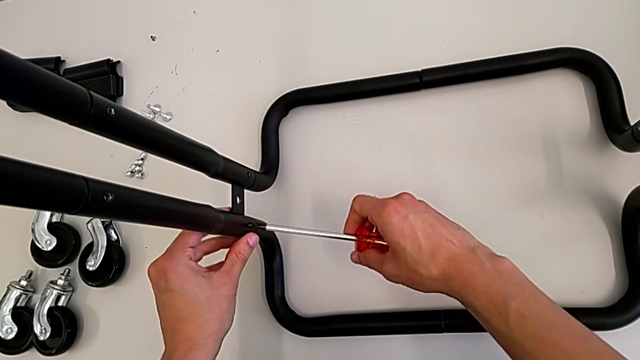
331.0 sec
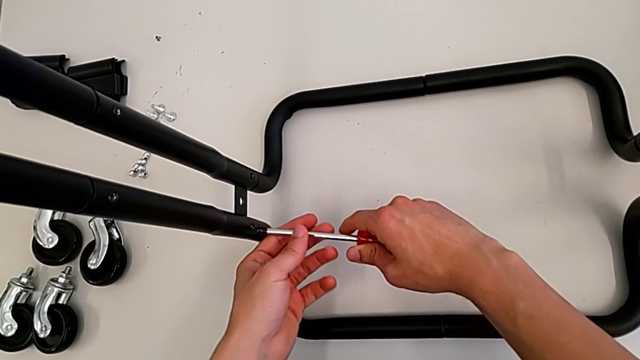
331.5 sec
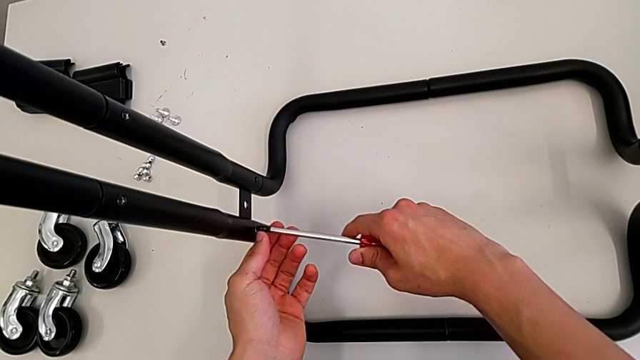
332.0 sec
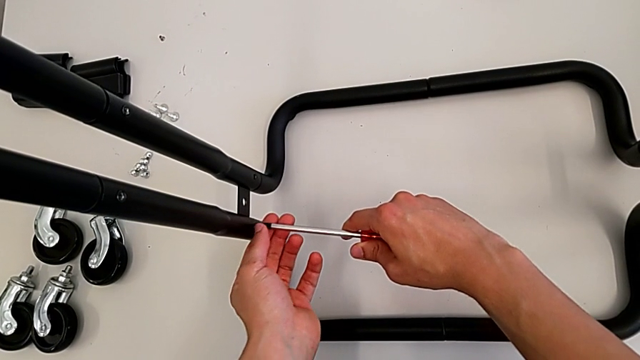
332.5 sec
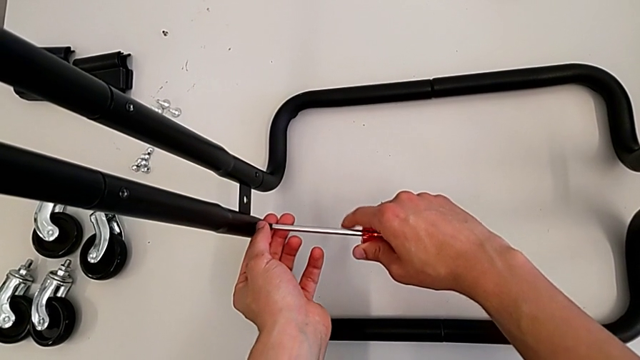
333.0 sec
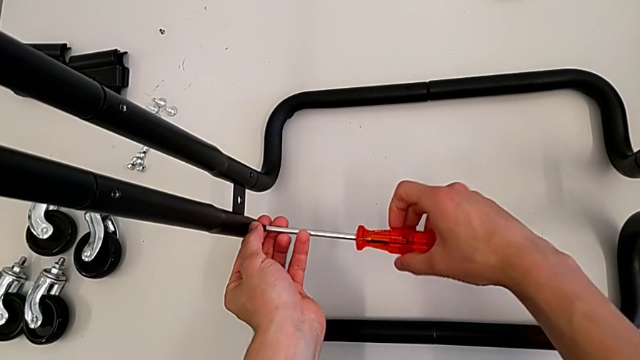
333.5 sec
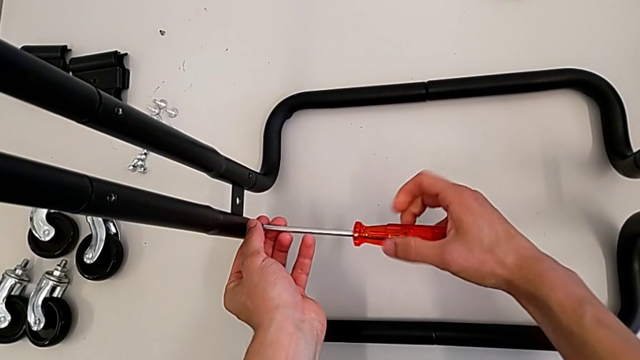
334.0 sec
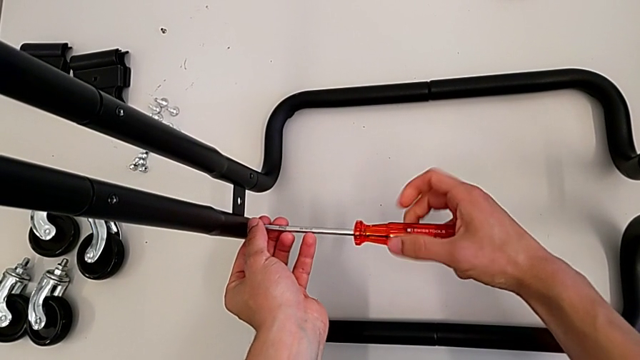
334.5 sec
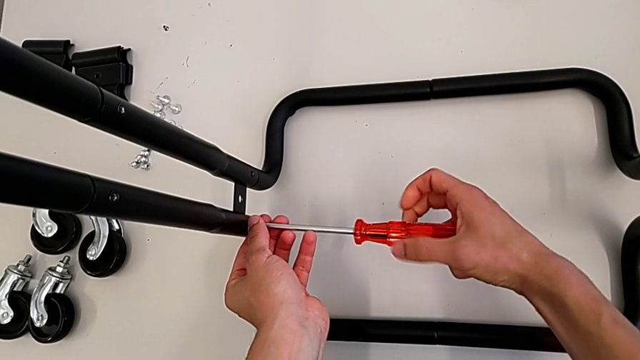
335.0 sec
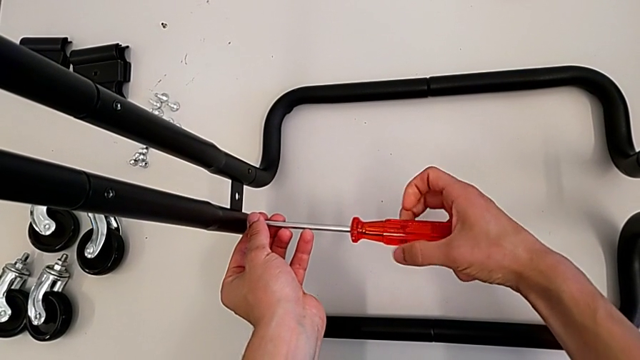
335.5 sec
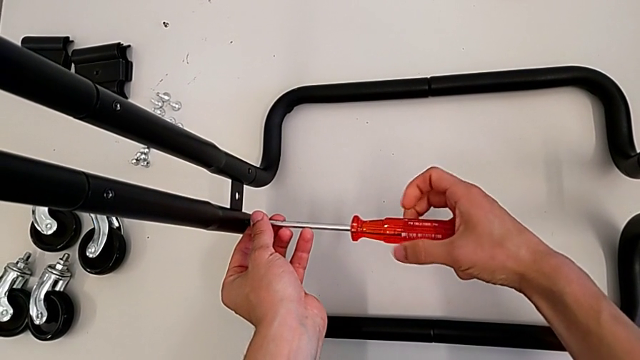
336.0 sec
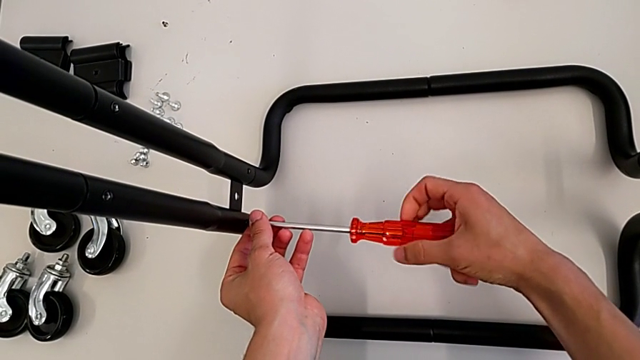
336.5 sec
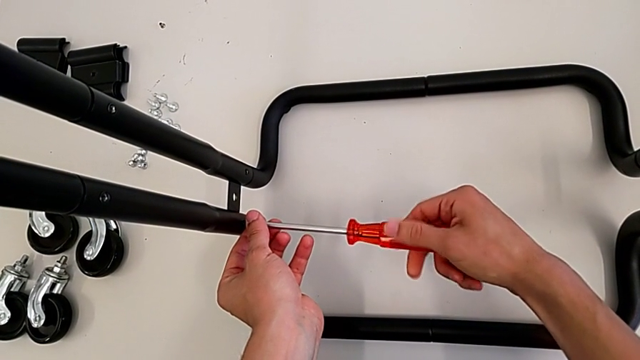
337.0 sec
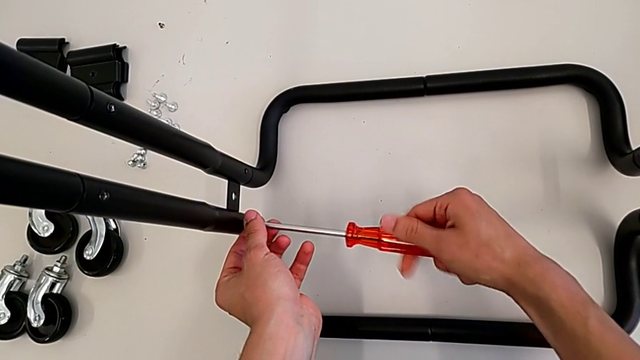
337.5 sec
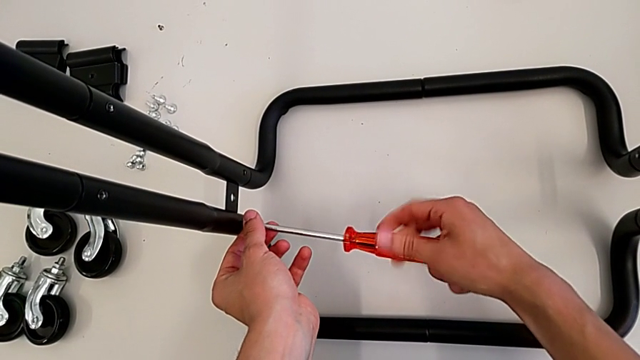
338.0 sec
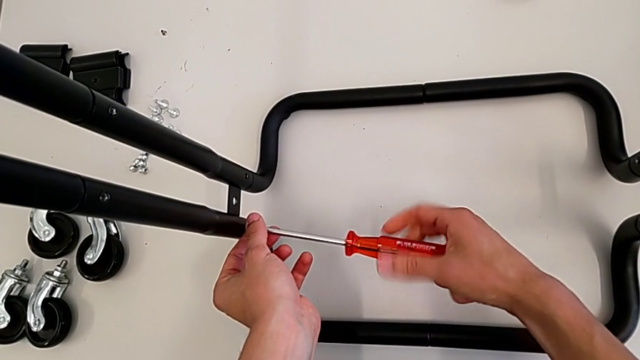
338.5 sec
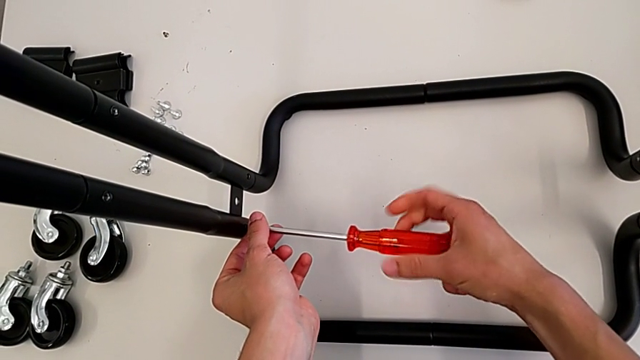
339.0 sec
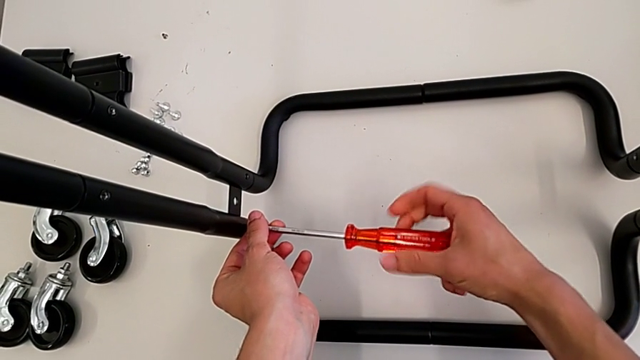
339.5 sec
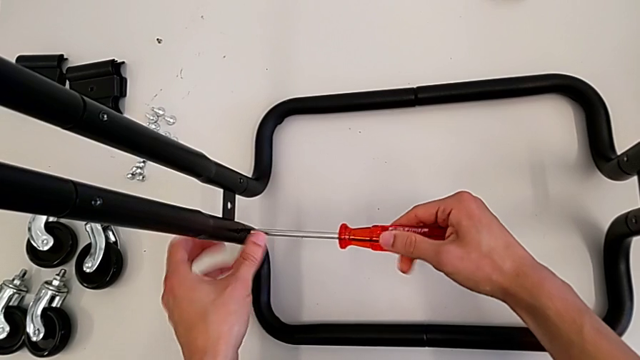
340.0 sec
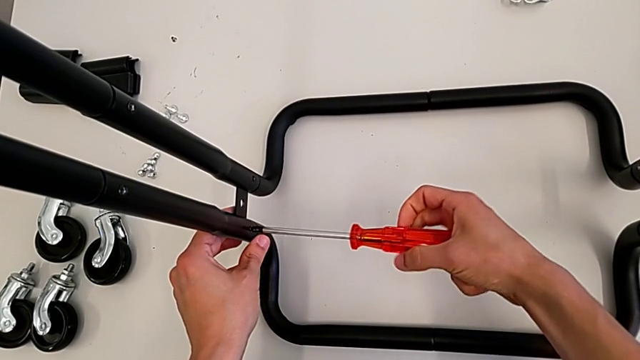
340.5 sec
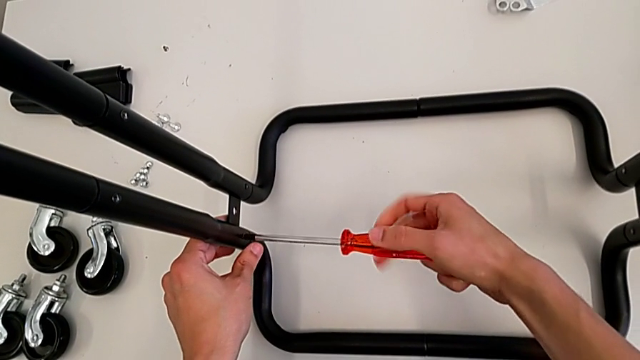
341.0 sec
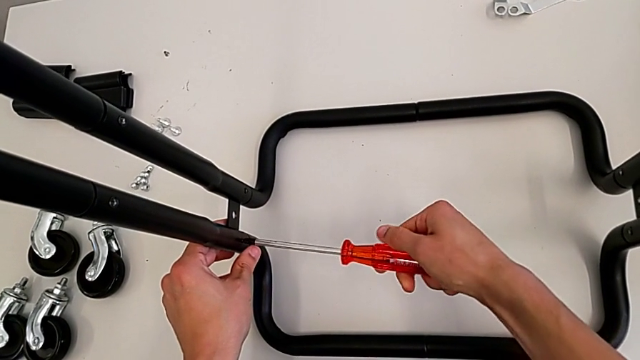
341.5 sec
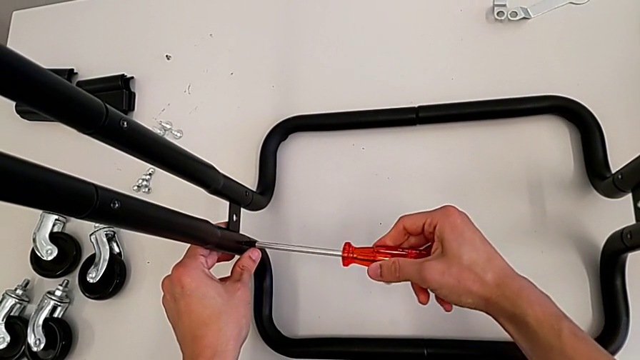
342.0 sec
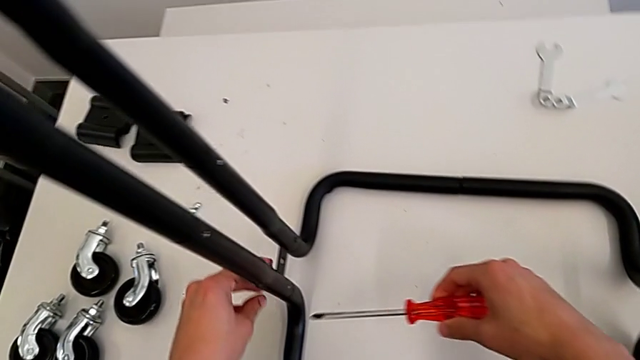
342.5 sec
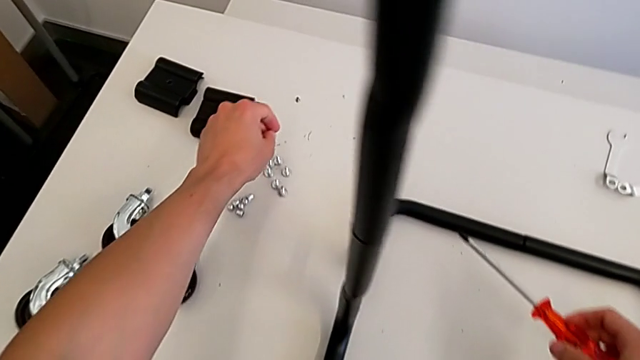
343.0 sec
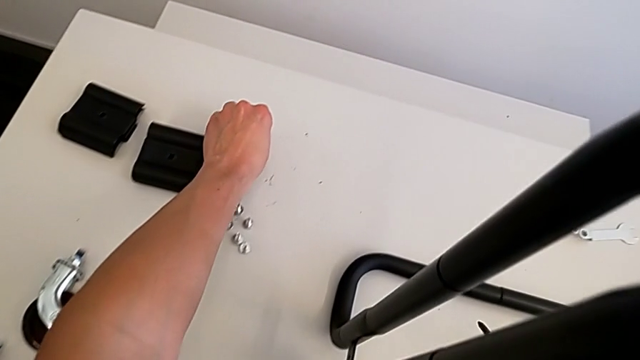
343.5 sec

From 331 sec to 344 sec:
The camera wearer is screwing the bolts of both legs. They keep screwing the bolt and grab it.

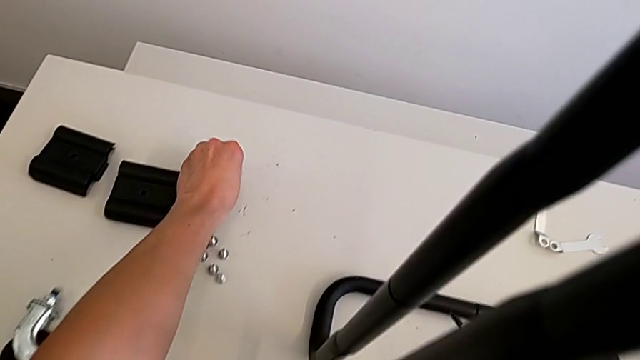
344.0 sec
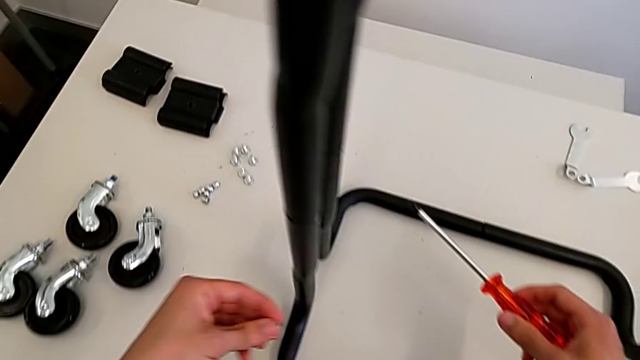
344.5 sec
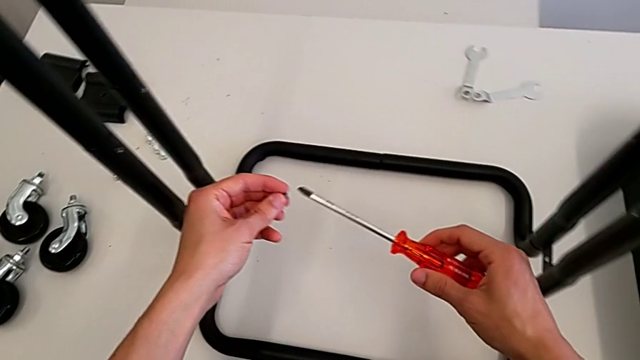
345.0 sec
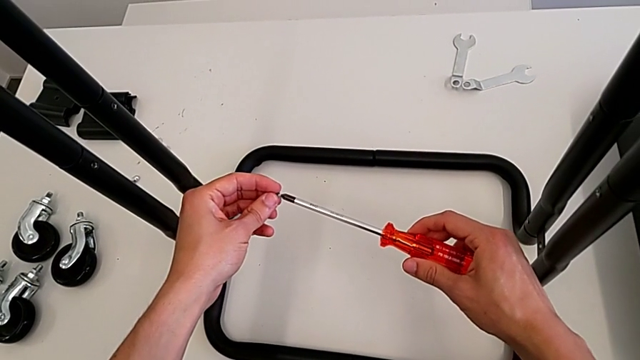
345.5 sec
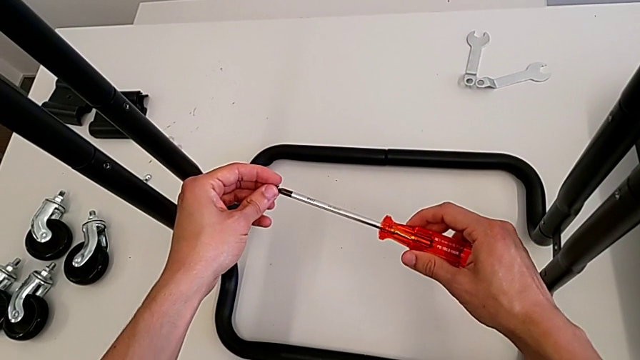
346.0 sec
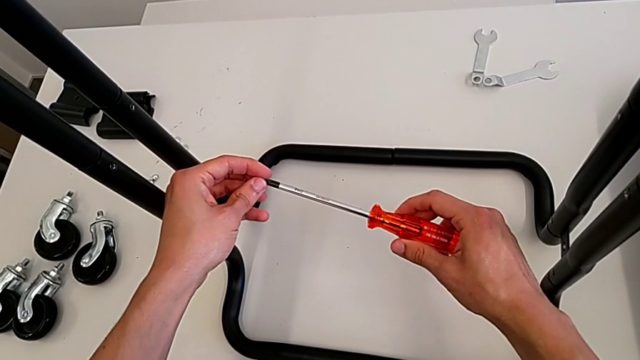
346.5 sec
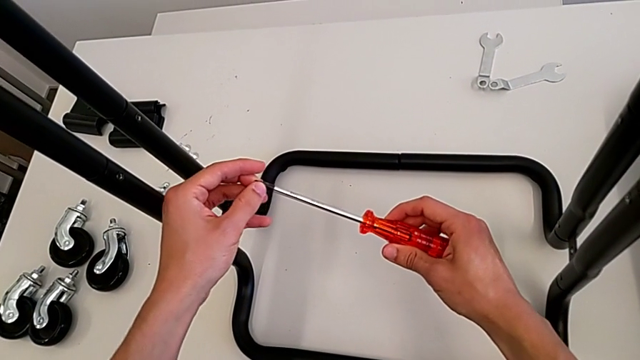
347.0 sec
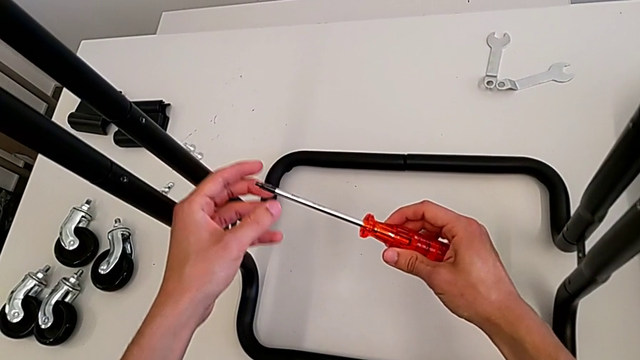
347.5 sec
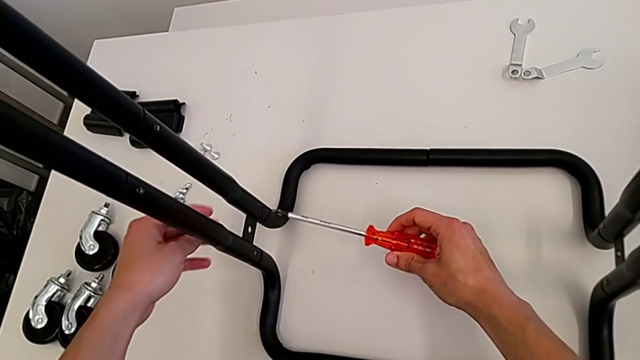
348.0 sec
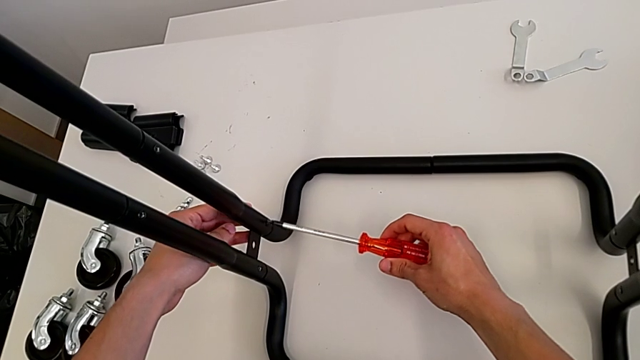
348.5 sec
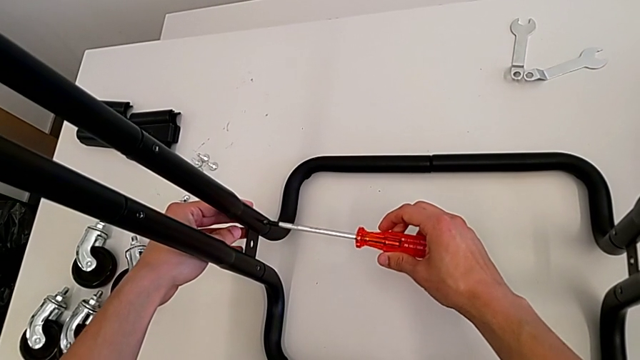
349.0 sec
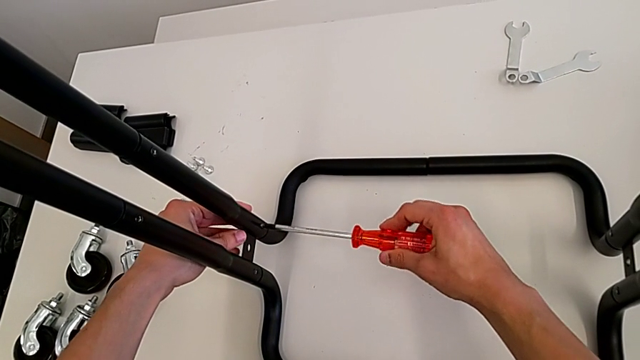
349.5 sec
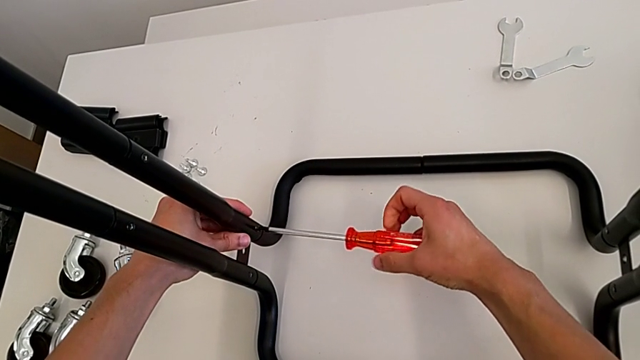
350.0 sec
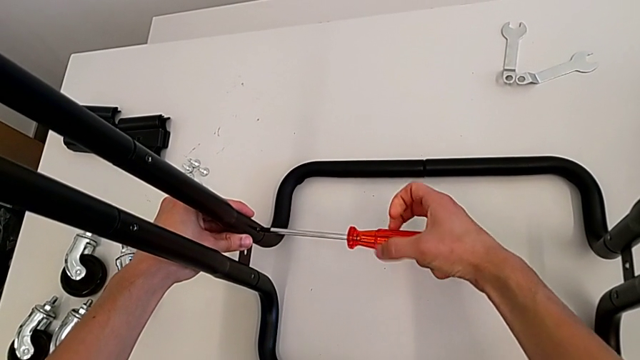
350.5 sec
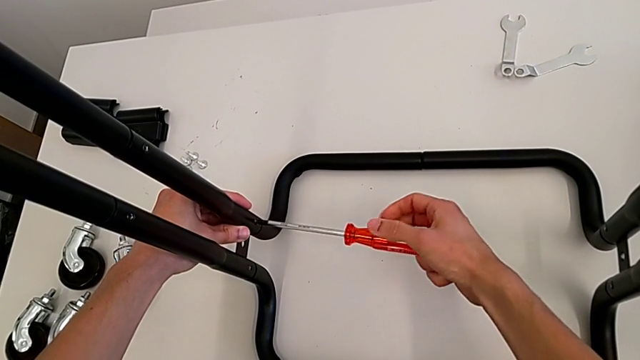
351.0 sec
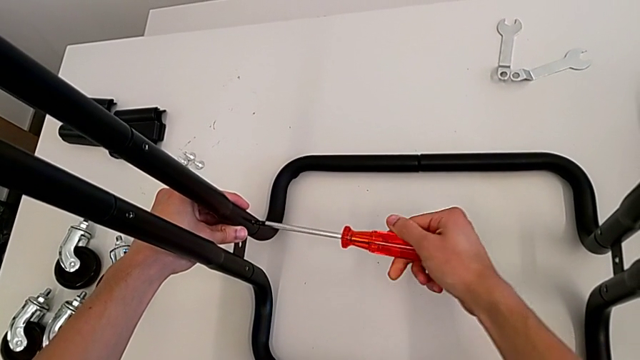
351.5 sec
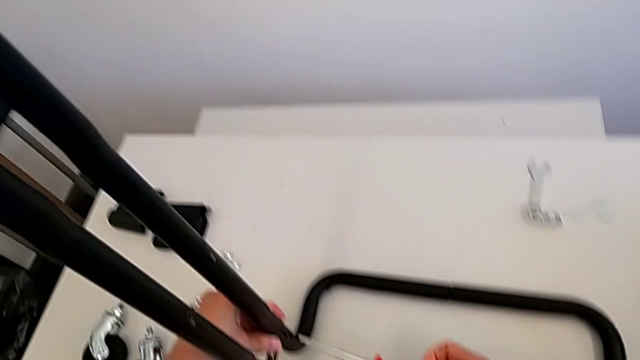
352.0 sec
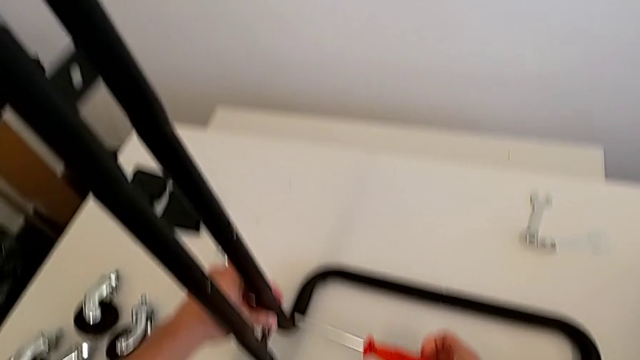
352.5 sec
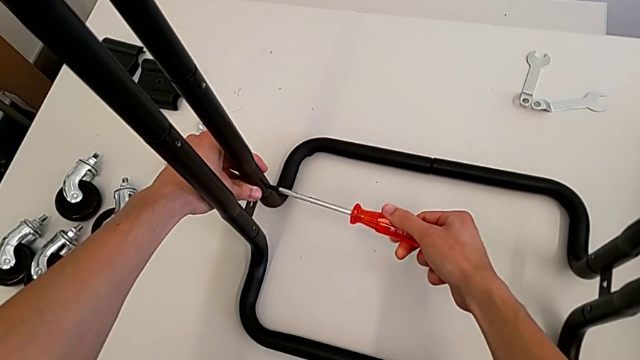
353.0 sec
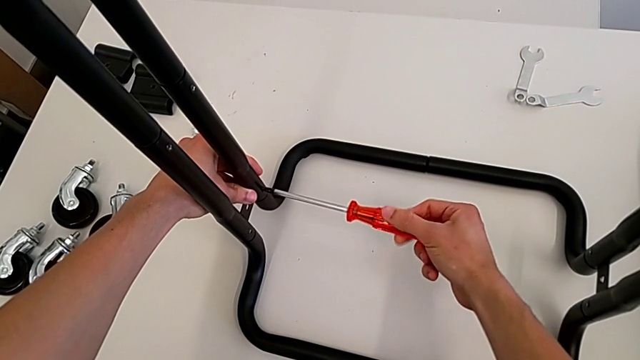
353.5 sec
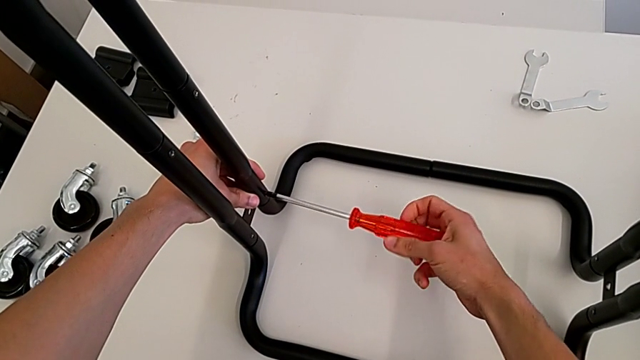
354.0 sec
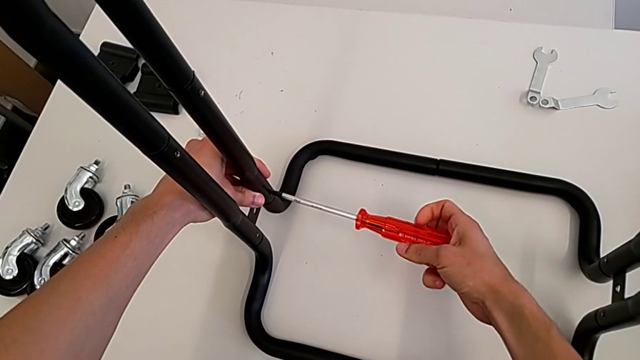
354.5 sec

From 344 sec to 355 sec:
The camera wearer is screwing the bolts of both legs. They insert the bolt and begin to screw it.
